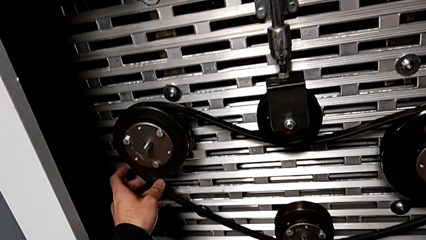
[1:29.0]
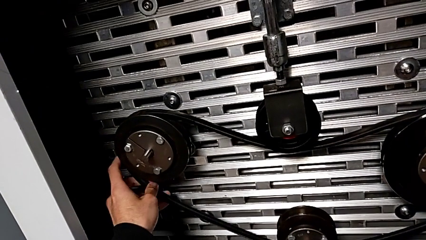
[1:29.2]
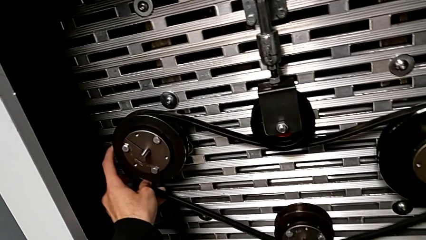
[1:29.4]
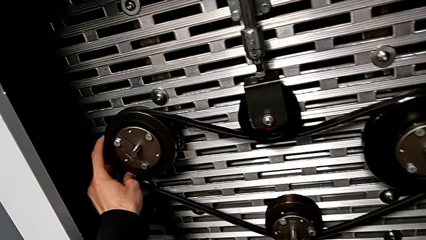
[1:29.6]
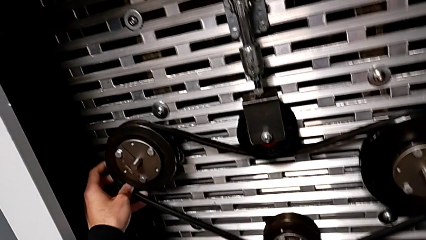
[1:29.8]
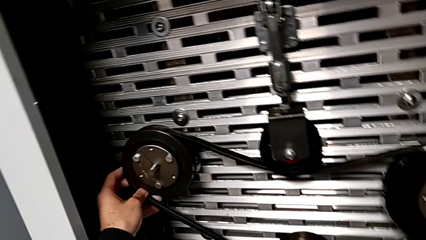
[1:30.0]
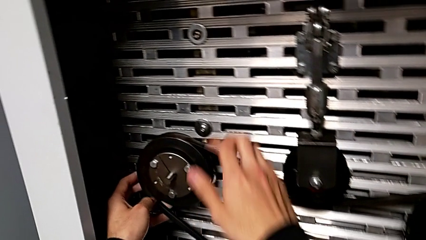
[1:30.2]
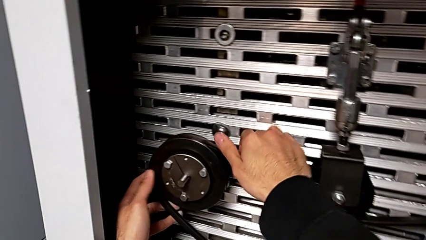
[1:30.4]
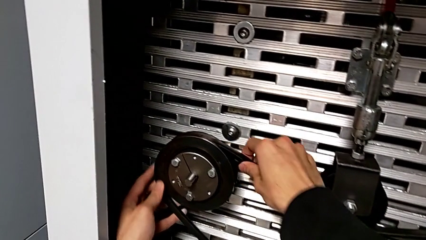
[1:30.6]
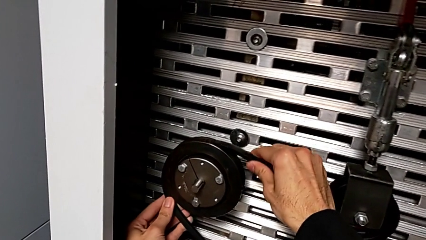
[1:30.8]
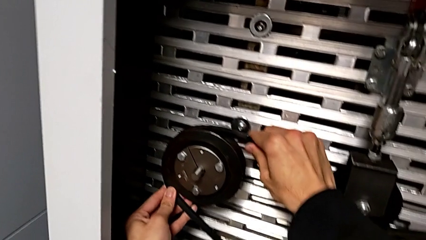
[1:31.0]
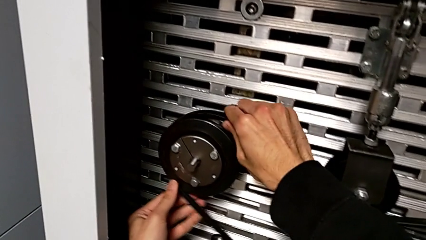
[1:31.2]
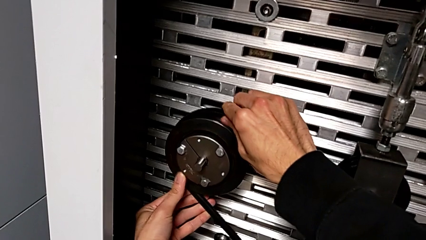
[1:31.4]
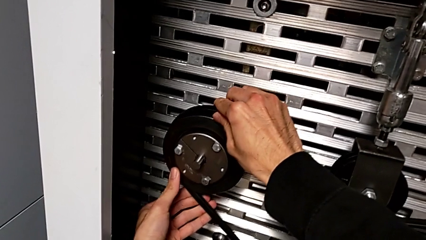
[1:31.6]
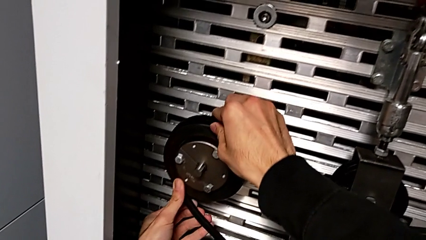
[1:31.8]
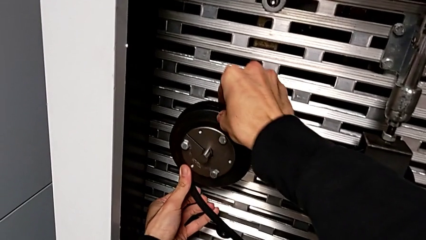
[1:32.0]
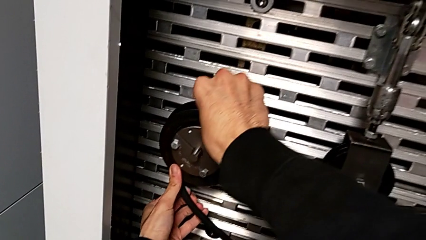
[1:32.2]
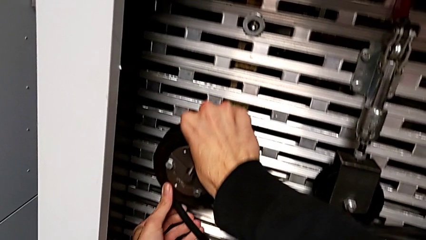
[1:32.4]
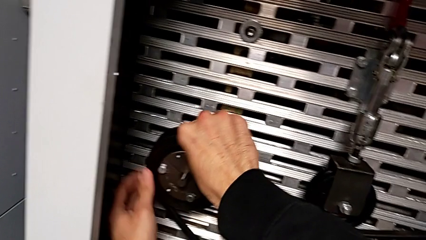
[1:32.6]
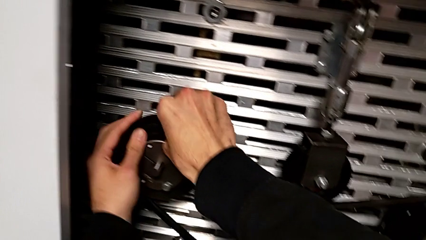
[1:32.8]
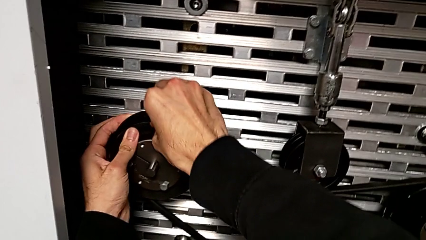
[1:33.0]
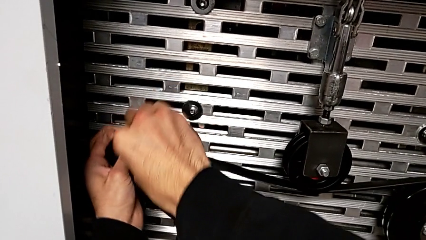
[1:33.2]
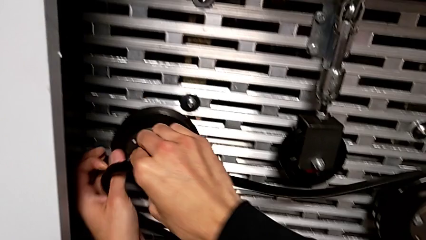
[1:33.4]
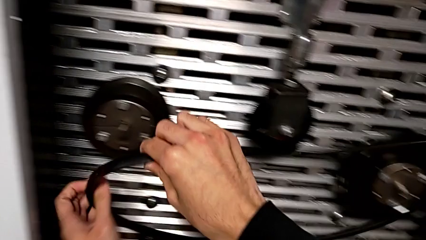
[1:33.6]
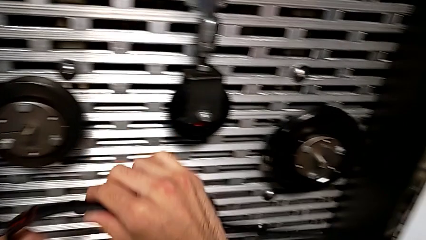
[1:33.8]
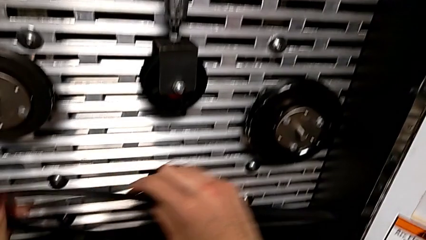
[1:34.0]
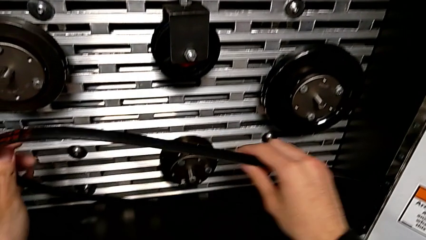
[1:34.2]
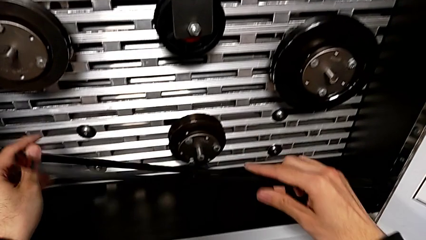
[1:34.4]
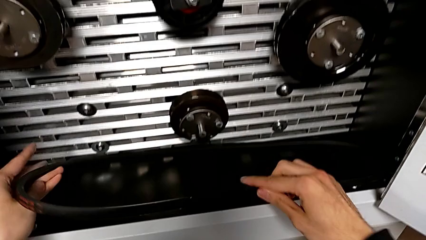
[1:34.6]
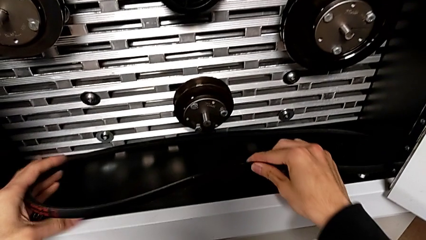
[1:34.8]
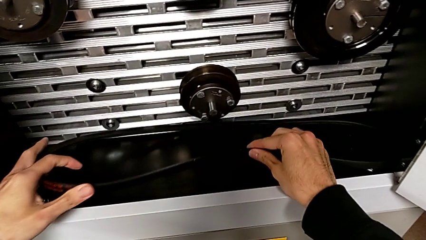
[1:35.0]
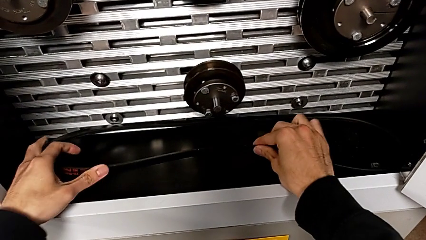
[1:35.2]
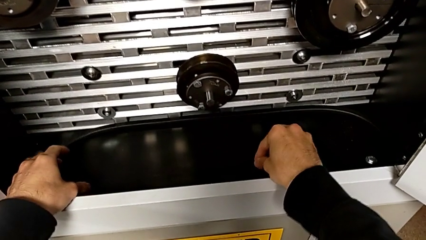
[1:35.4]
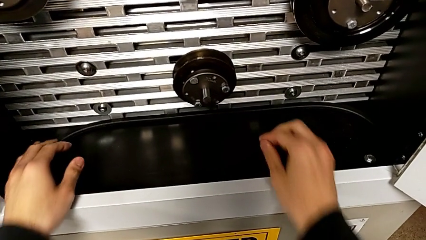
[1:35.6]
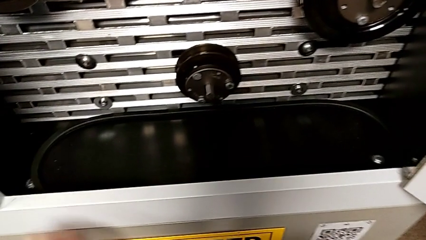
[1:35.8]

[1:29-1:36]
The camera wearer withdraws their belt. They grab the belt, withdraw it and place it.

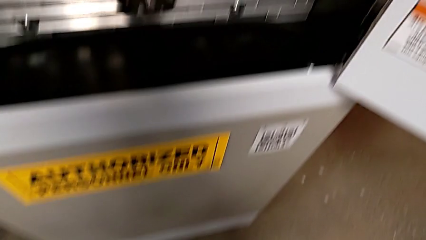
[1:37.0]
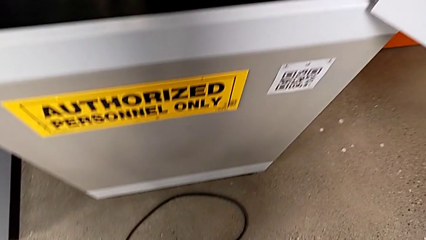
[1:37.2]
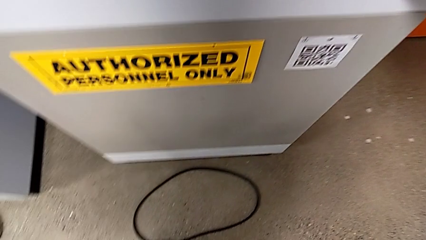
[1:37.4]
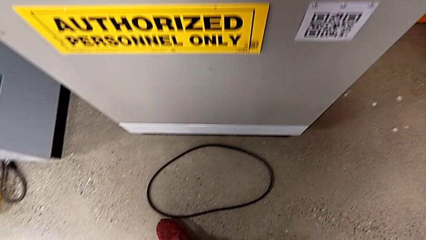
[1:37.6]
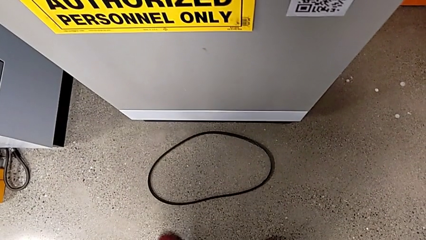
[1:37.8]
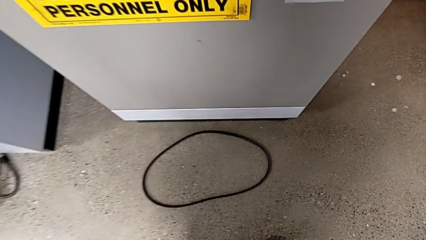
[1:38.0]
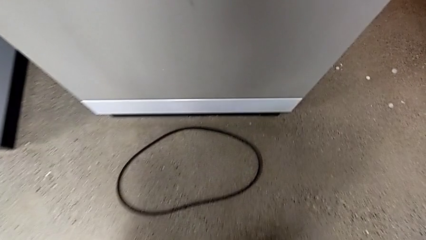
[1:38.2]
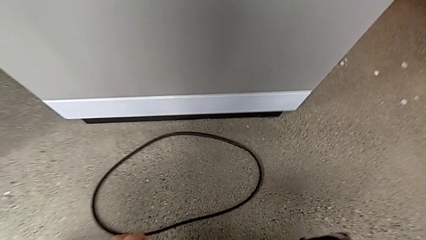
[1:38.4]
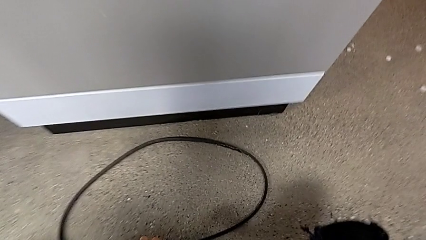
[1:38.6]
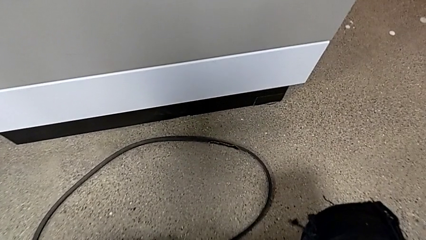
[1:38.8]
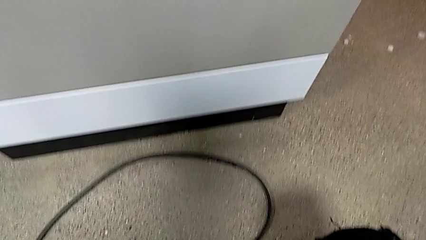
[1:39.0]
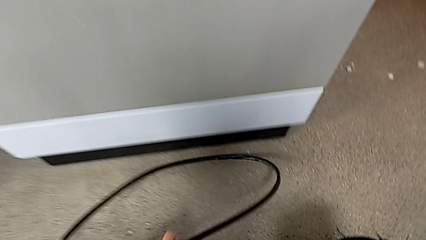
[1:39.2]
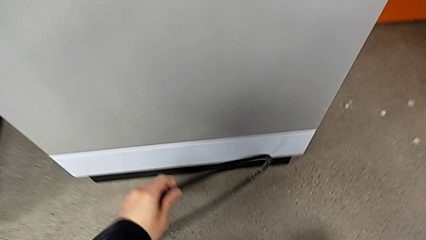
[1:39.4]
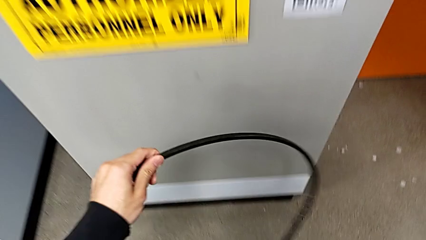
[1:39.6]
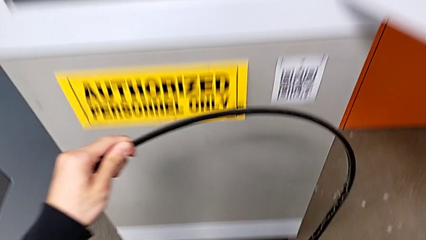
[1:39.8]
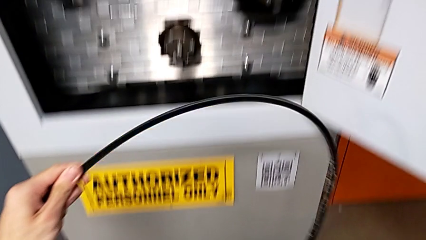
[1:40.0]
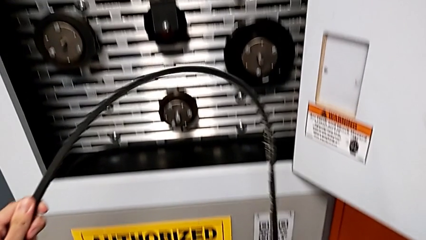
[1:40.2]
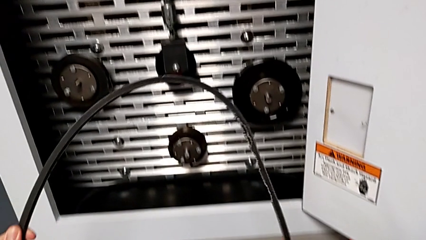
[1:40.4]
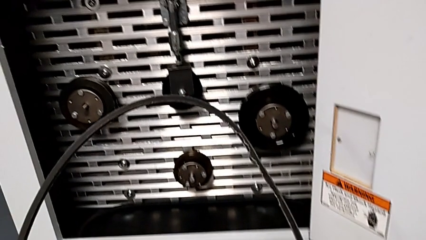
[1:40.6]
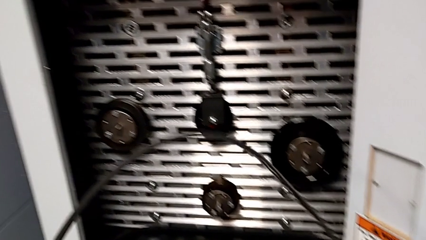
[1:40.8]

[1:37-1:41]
The camera wearer grabs the old belt. They grab the damaged belt.

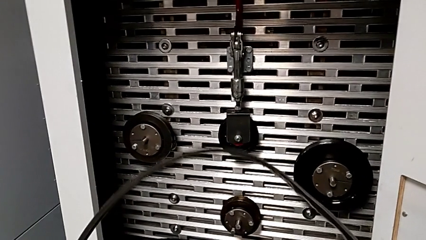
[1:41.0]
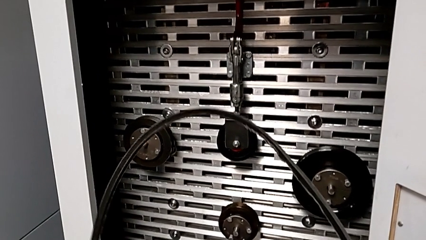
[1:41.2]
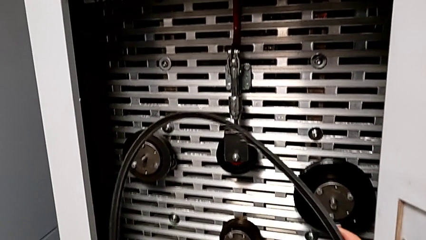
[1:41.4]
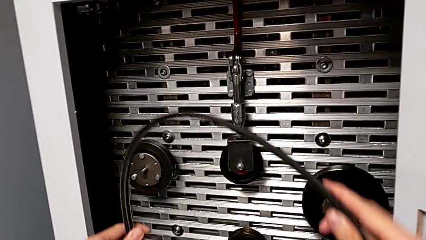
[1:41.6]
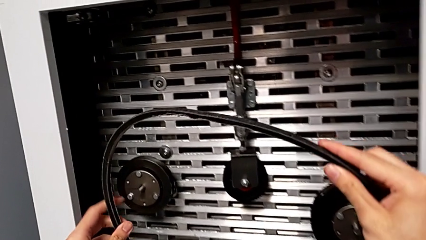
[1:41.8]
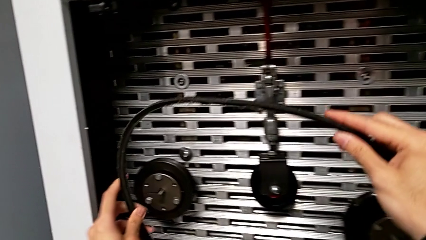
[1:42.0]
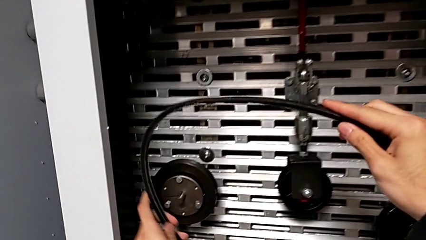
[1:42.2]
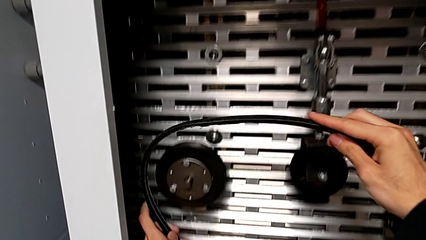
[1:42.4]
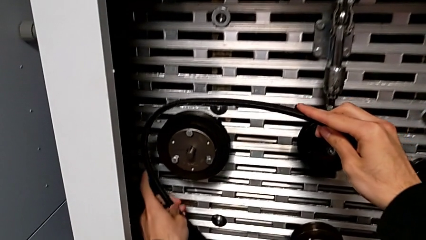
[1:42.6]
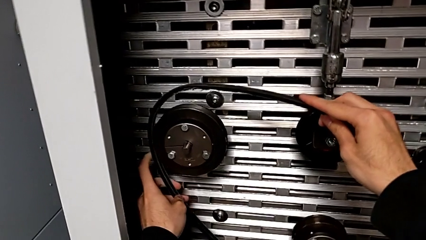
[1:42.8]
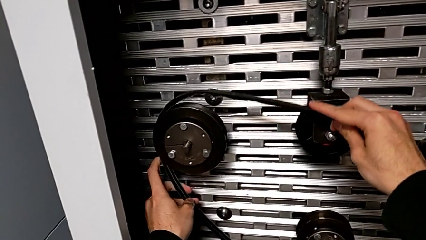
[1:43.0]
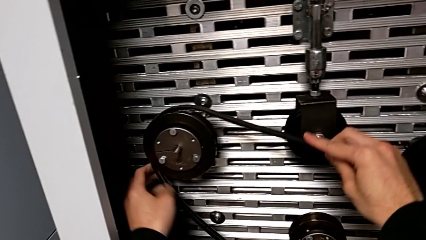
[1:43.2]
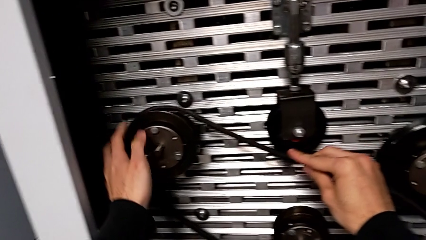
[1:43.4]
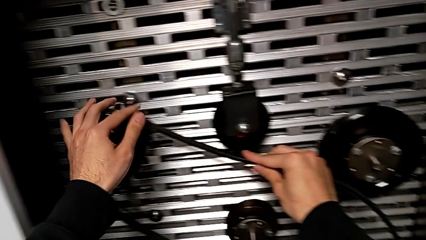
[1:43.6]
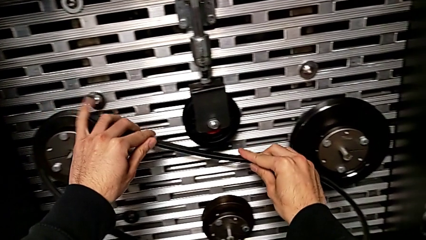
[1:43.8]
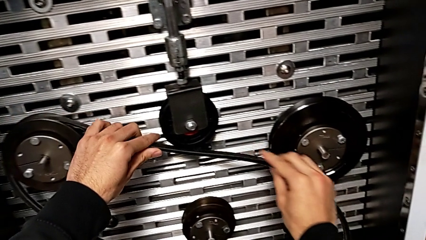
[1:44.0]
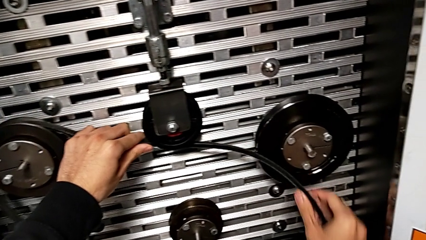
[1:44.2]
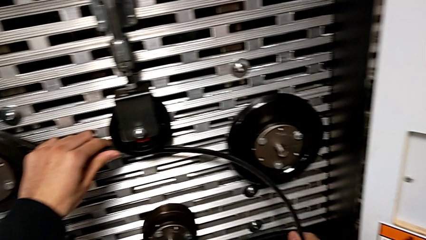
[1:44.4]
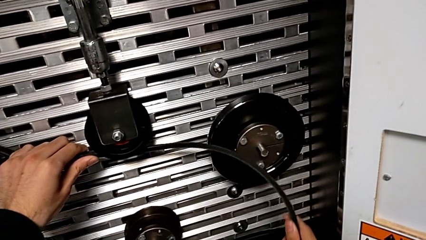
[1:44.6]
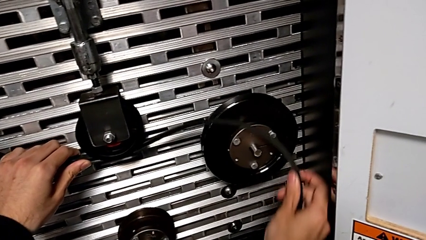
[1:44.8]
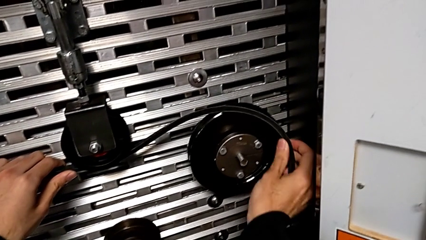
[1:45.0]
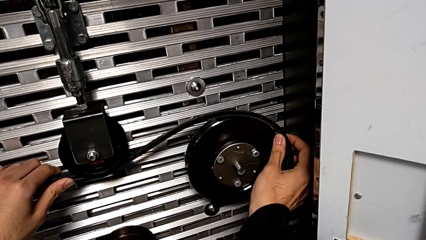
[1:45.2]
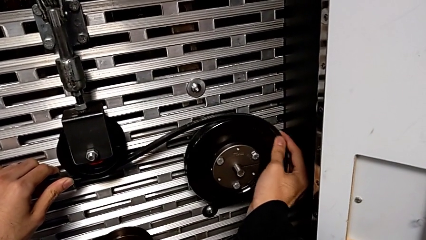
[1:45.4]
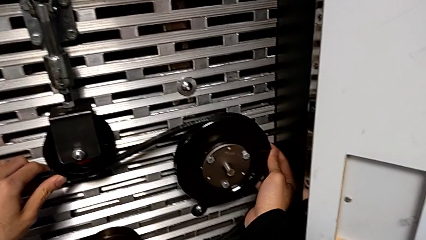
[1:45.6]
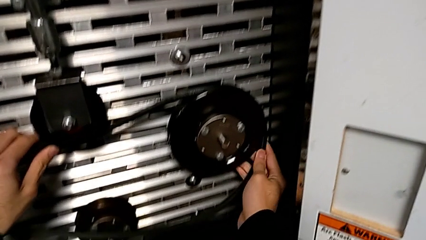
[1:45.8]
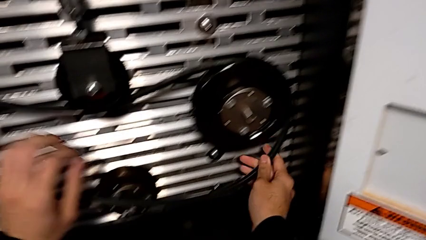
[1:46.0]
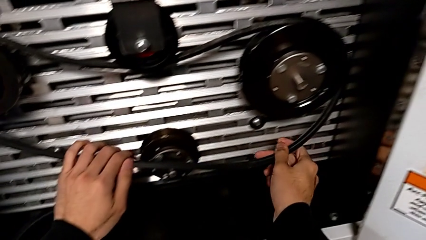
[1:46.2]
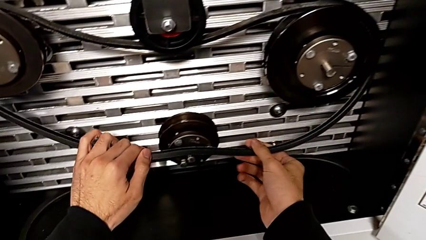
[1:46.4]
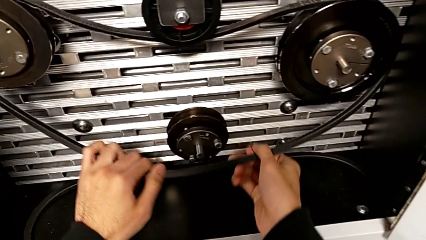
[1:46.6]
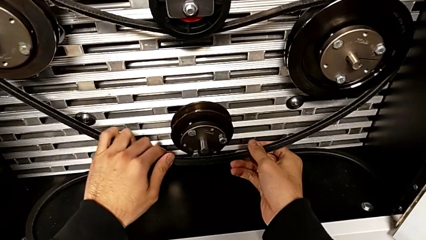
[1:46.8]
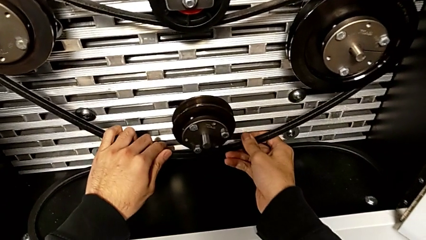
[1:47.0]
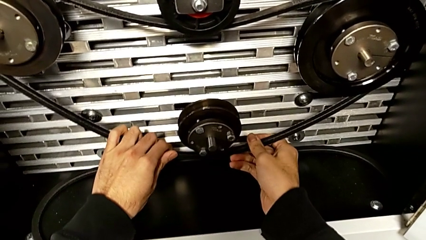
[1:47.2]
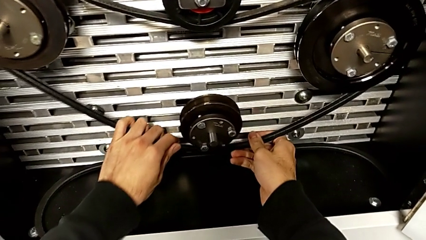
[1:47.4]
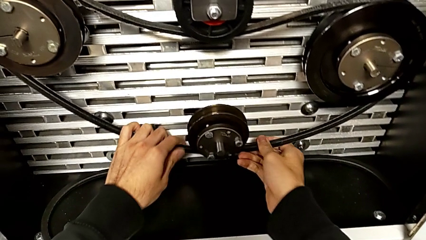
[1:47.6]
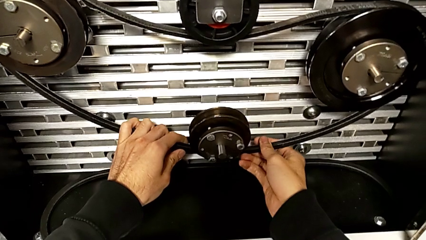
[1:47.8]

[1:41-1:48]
The camera wearer assembles the damaged belt. They assemble the damaged belt.
